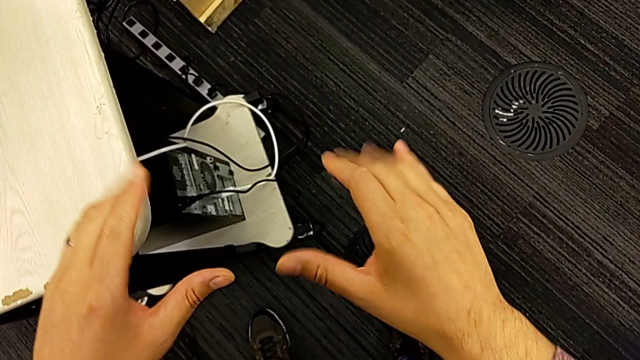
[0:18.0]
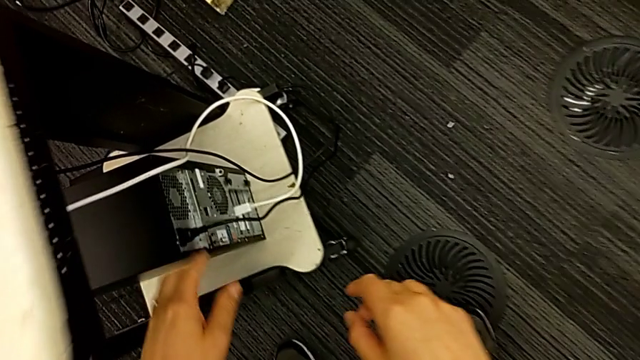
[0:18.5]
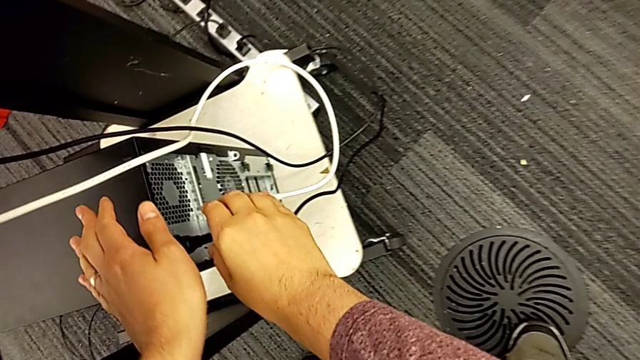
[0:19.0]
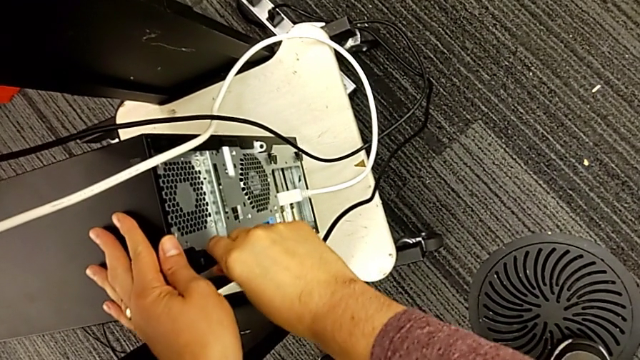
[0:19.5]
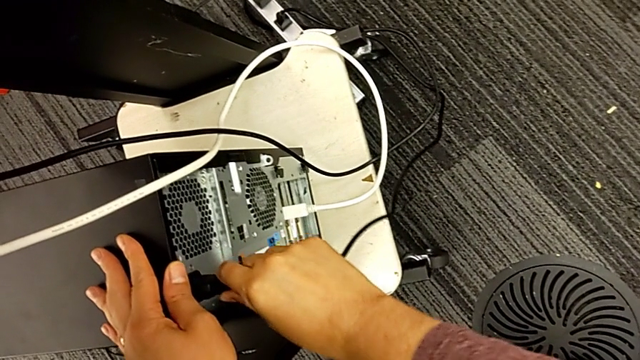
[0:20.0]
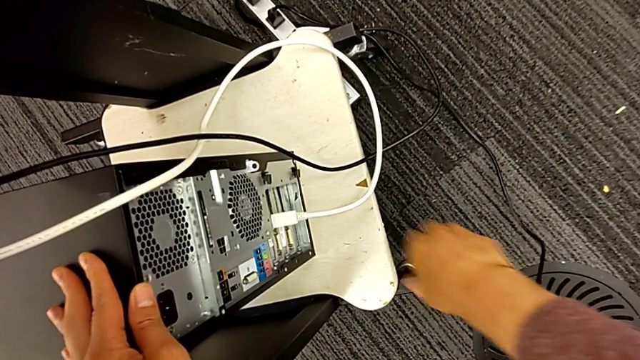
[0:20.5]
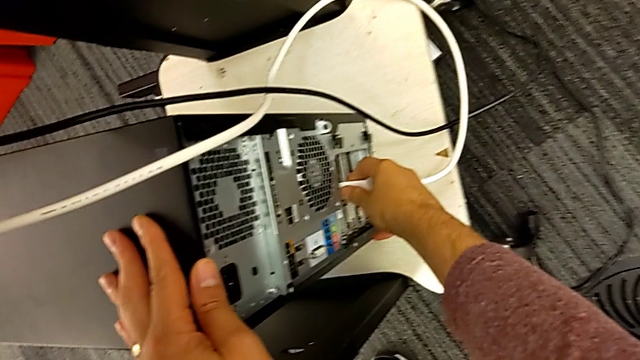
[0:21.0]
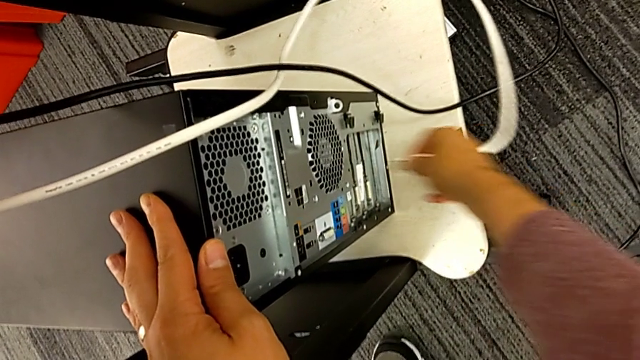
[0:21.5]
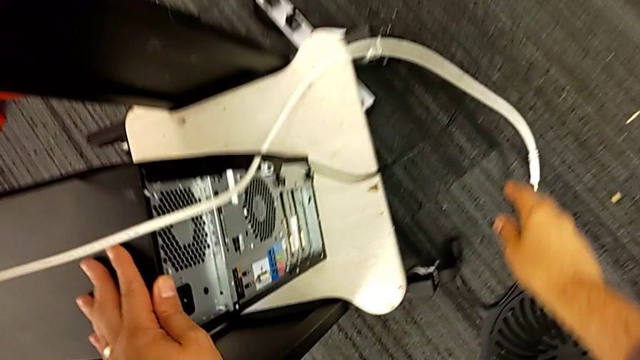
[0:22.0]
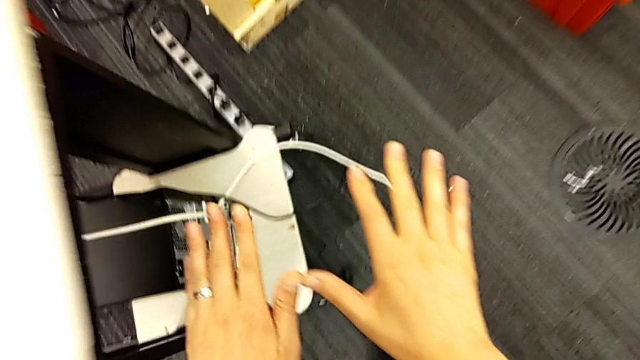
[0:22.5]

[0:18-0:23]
The camera wearer unplugs the power supply and the HDMI cable. They grab the cable power supply, withdraw it and withdraw the HDMI cable.

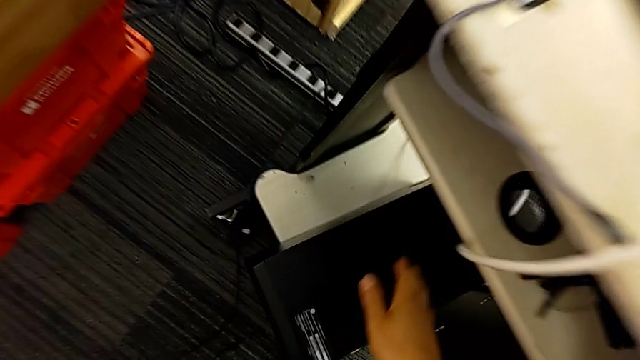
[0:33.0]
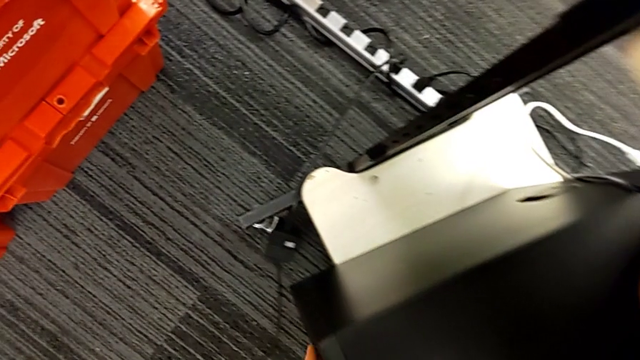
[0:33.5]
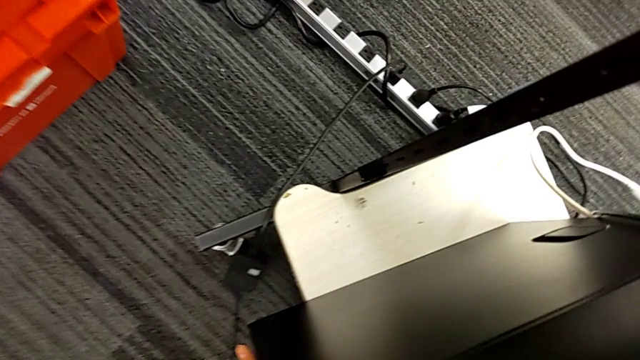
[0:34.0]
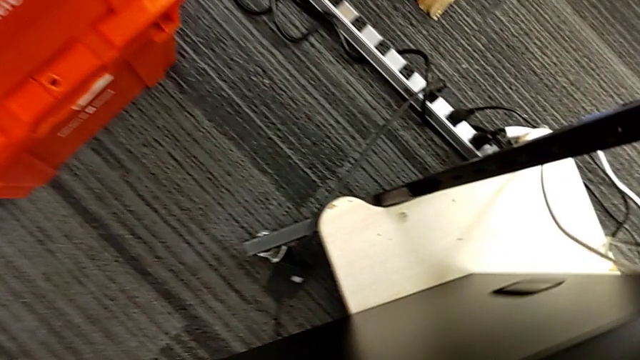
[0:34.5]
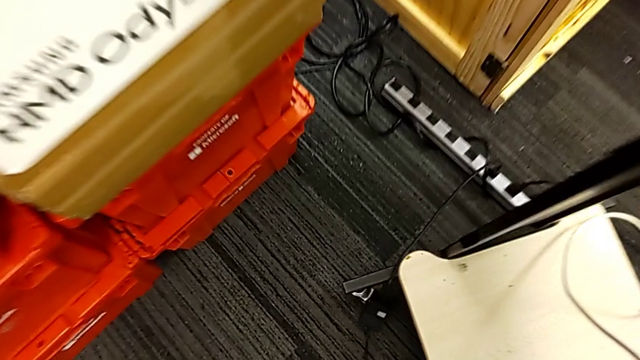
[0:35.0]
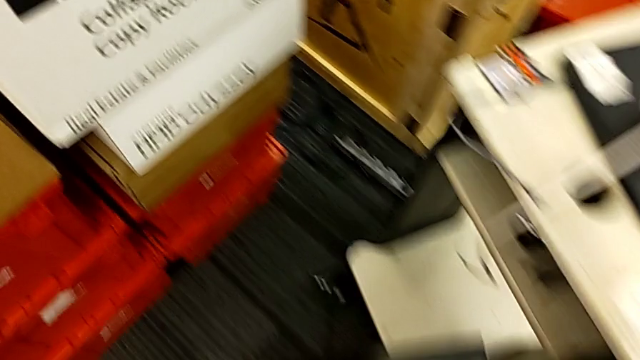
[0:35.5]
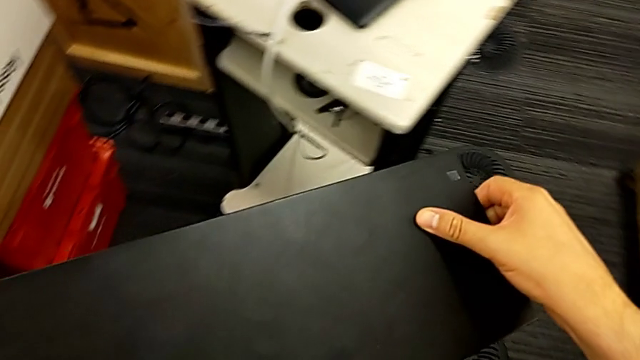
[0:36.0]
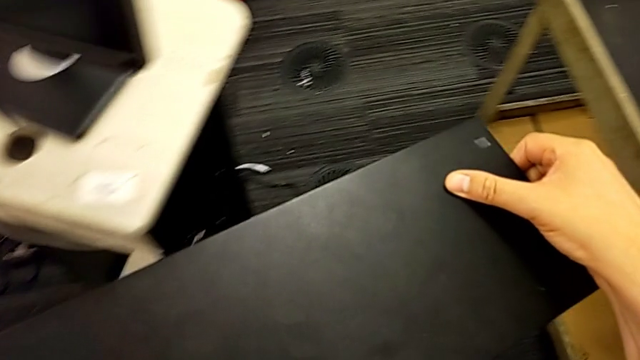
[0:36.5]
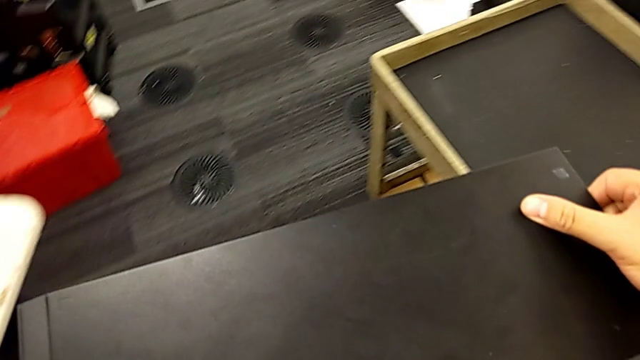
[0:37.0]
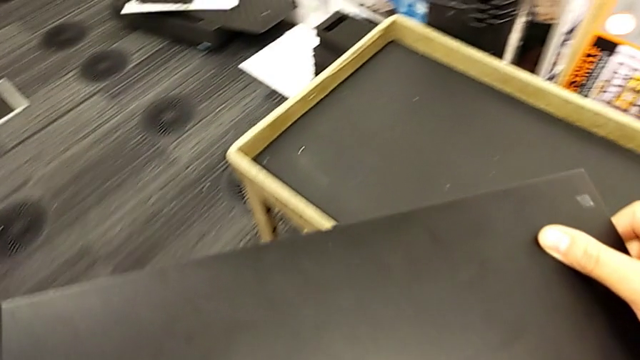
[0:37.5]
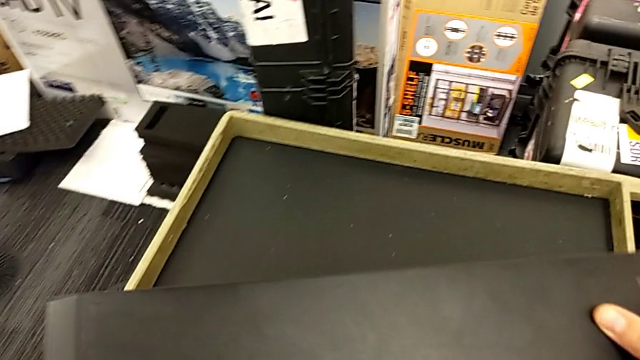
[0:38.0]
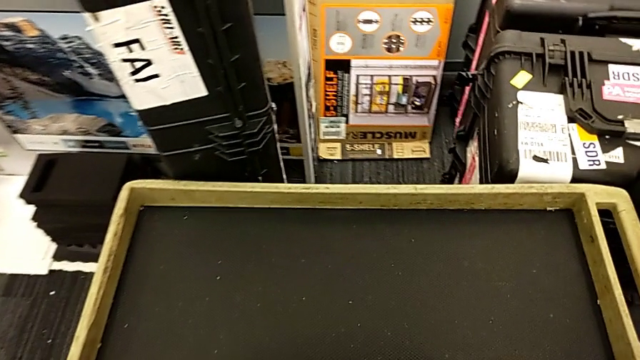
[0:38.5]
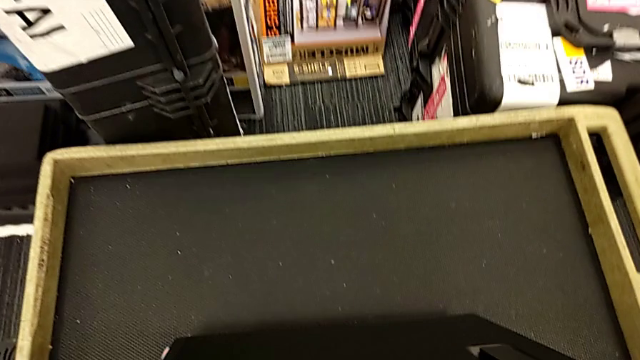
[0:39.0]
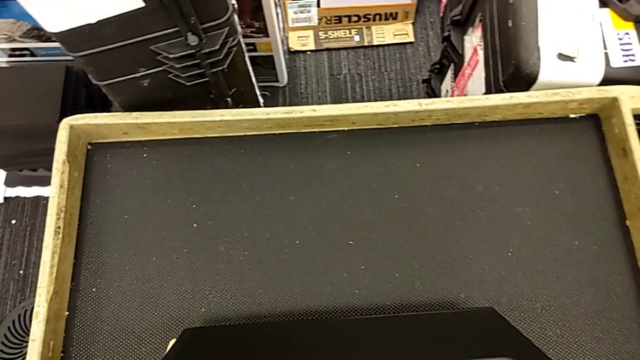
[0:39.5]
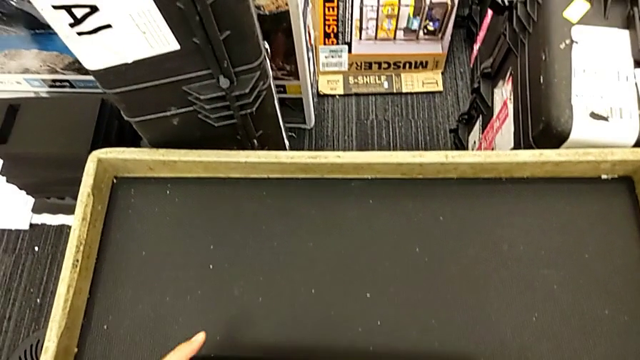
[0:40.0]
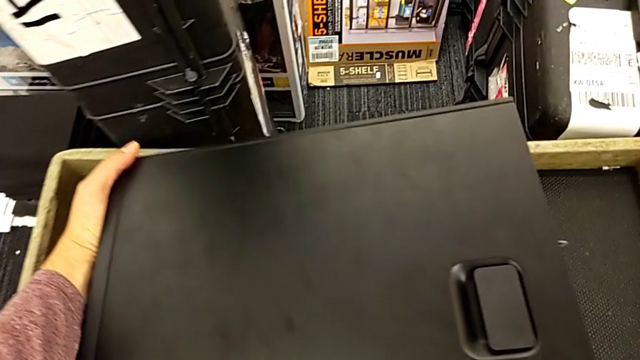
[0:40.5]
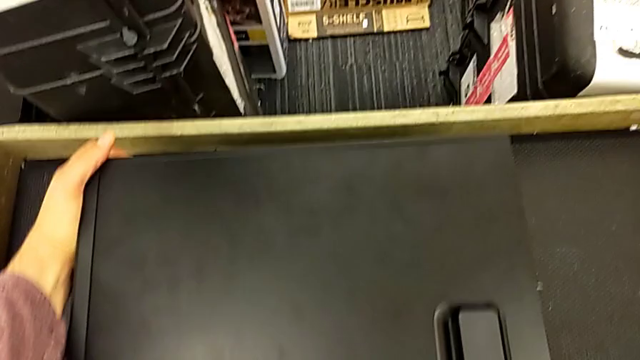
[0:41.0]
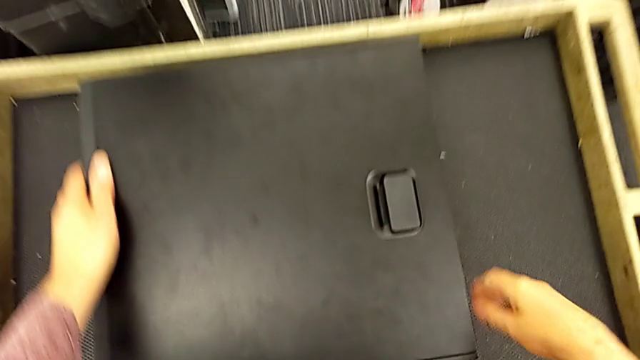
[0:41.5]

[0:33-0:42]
The camera wearer puts the computer tower on the table. They grab the computer tower, lift it, place it and flip it.

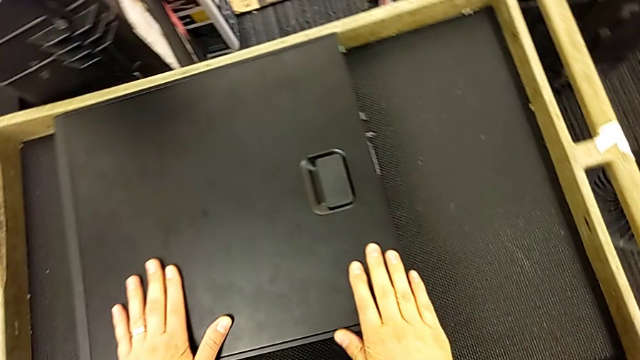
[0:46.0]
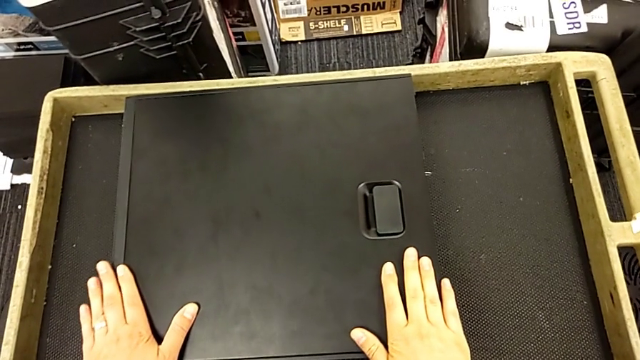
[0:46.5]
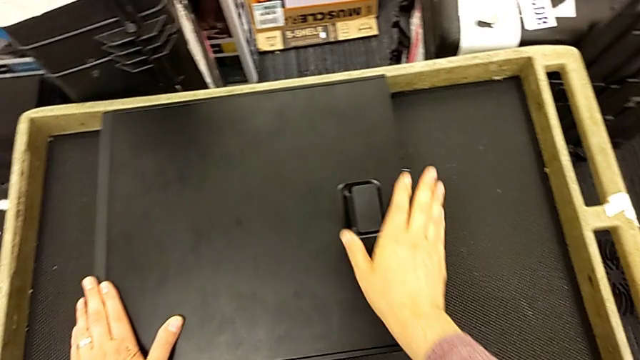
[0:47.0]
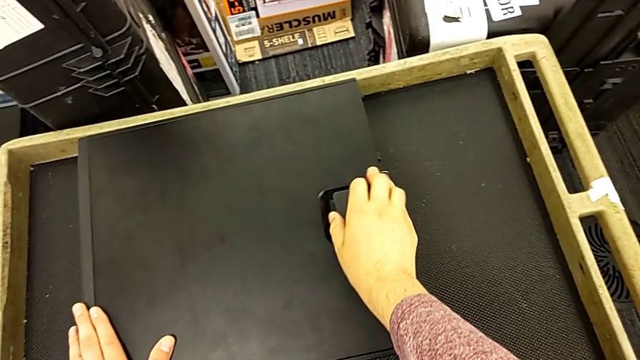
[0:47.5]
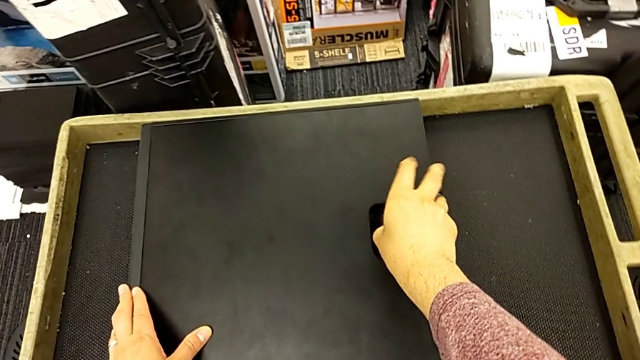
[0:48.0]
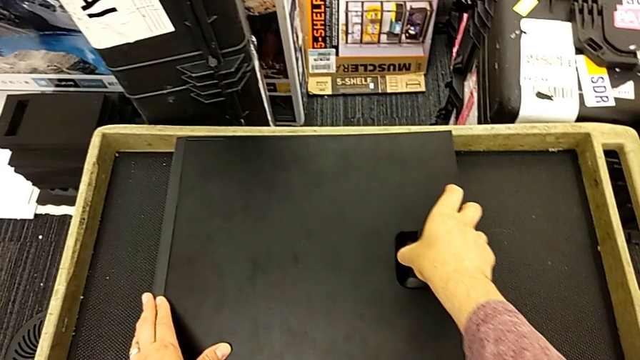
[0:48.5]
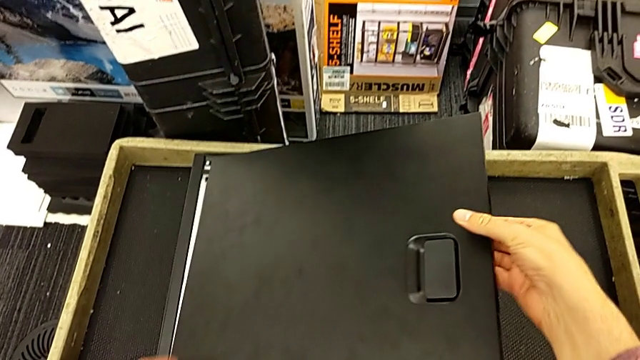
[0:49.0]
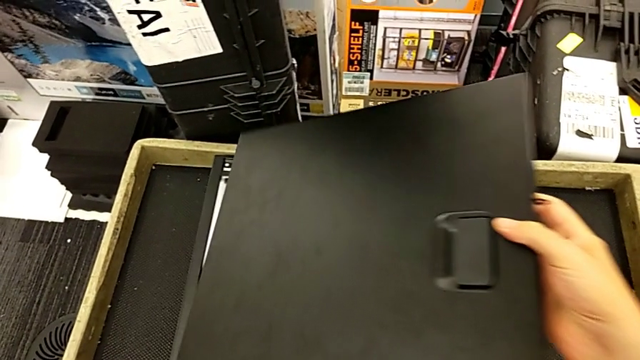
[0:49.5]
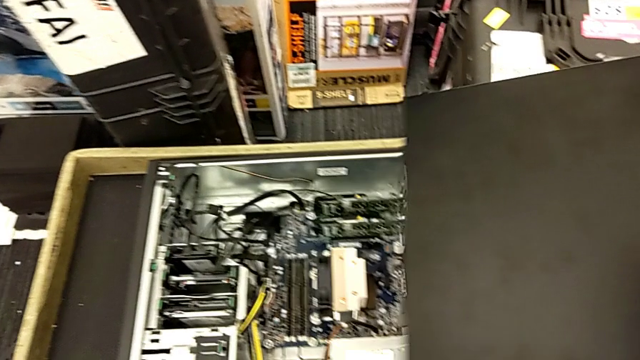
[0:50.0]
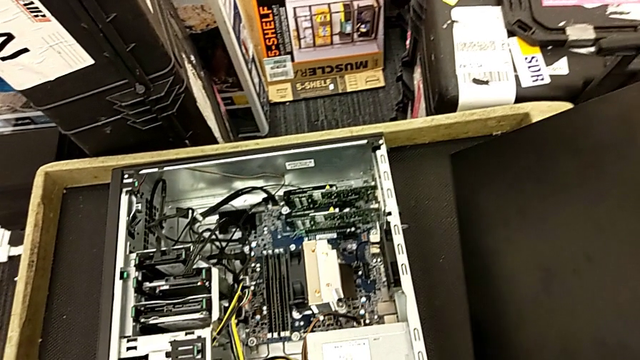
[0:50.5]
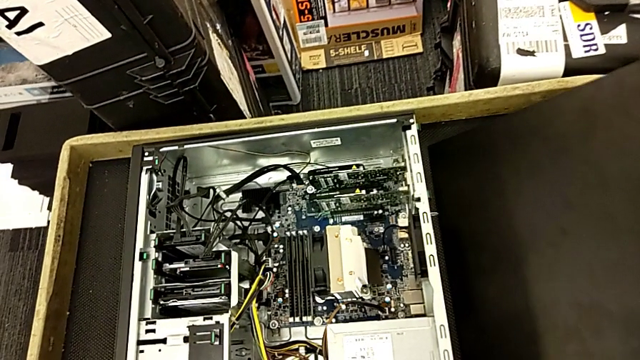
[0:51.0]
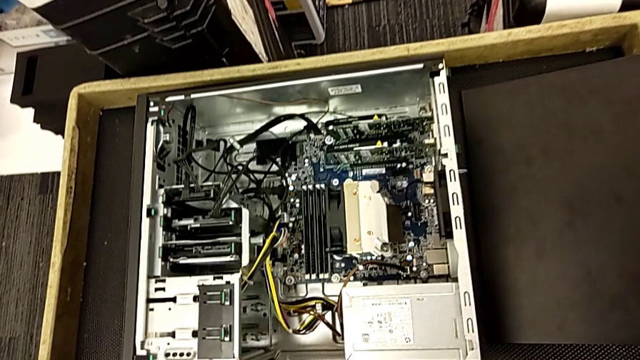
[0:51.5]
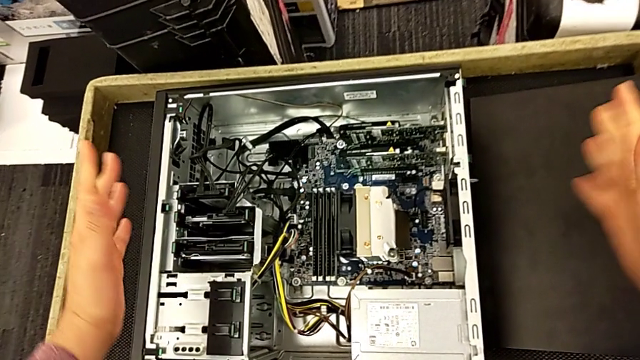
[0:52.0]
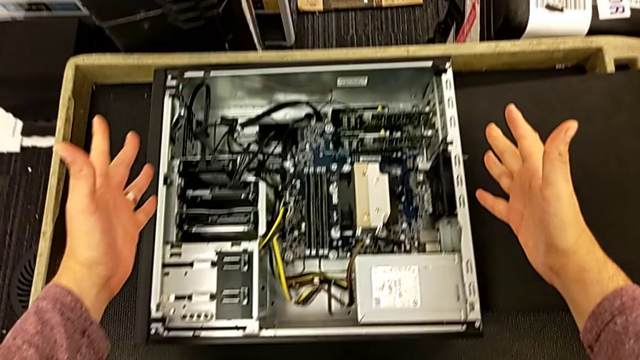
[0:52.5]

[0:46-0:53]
The camera wearer opens the computer tower. They grab the handle, open the computer tower, lift the cover and place it.
